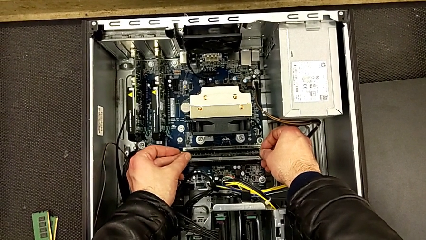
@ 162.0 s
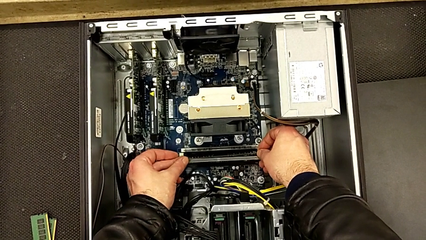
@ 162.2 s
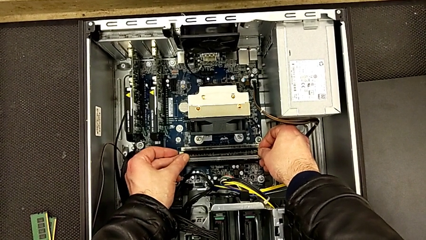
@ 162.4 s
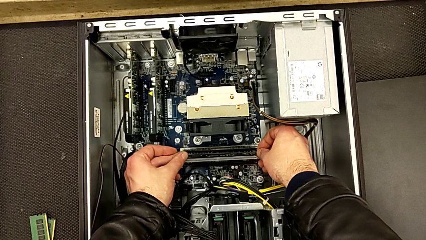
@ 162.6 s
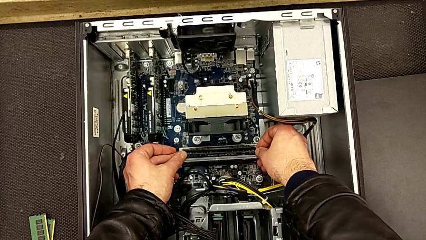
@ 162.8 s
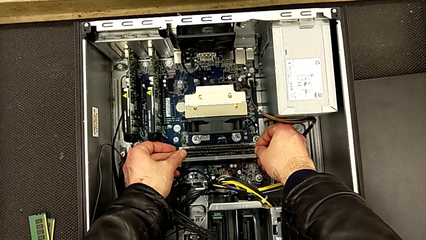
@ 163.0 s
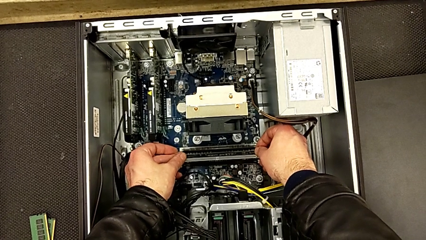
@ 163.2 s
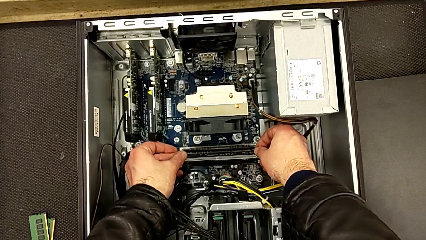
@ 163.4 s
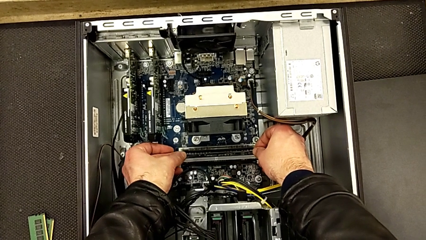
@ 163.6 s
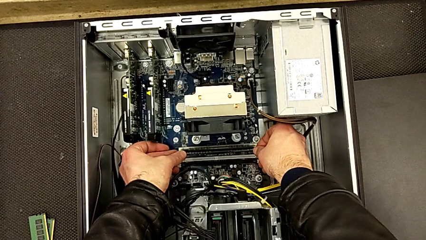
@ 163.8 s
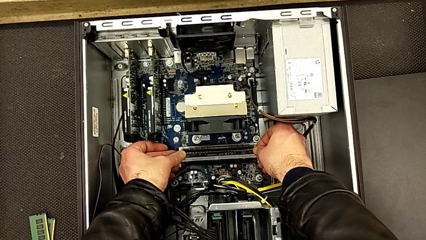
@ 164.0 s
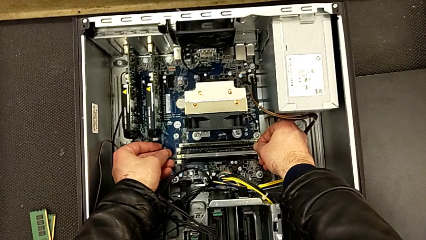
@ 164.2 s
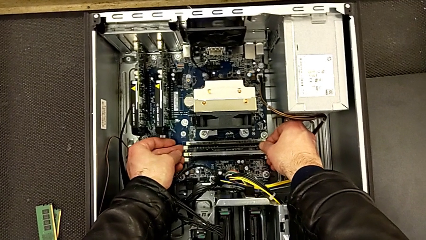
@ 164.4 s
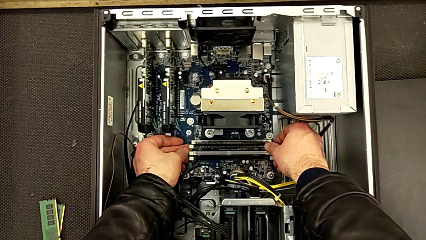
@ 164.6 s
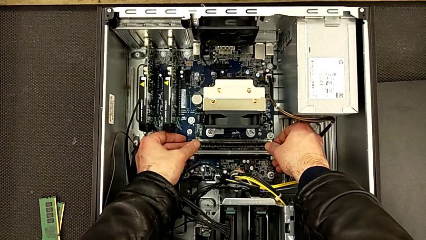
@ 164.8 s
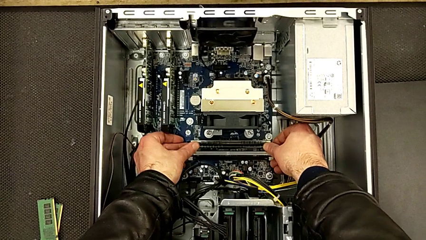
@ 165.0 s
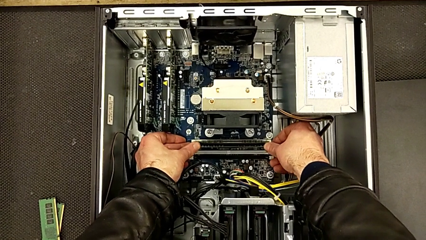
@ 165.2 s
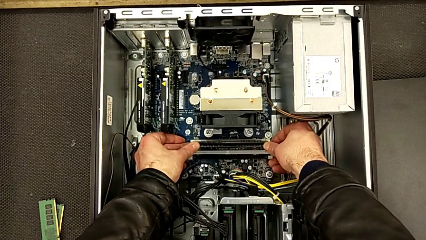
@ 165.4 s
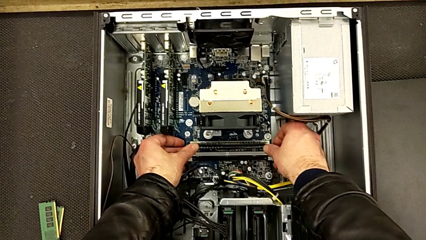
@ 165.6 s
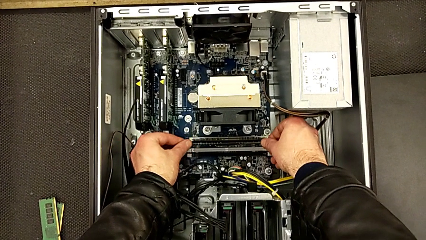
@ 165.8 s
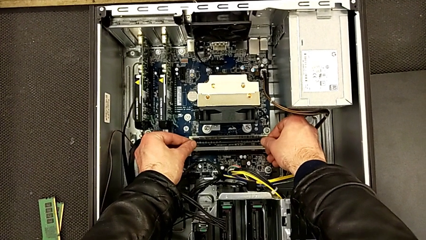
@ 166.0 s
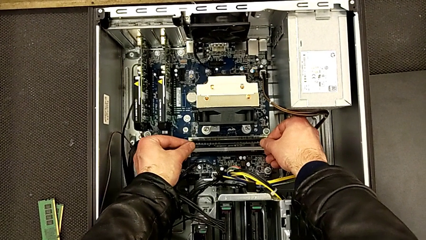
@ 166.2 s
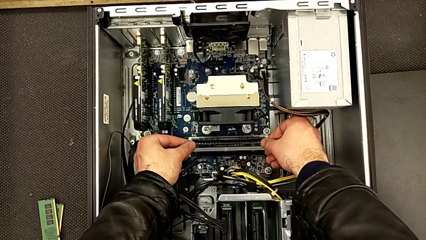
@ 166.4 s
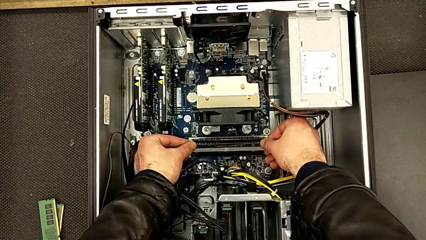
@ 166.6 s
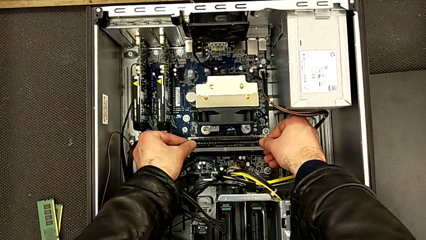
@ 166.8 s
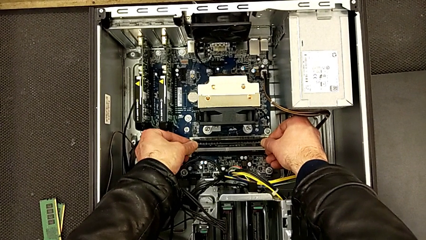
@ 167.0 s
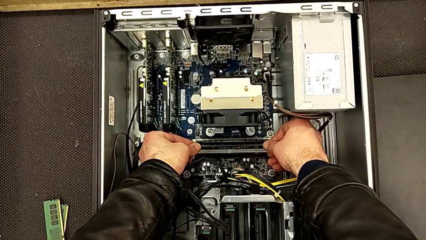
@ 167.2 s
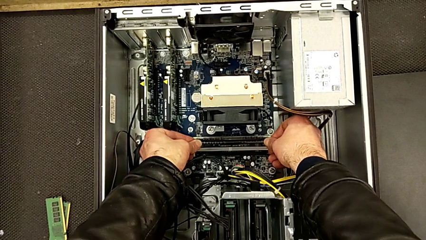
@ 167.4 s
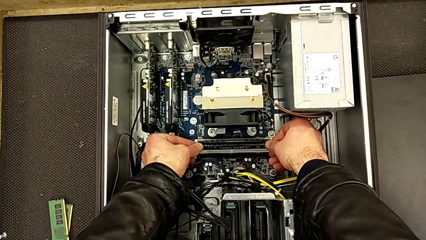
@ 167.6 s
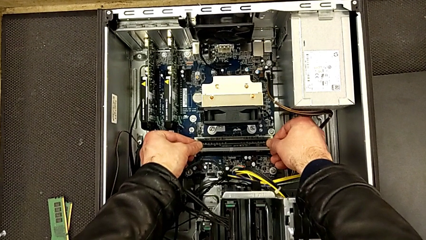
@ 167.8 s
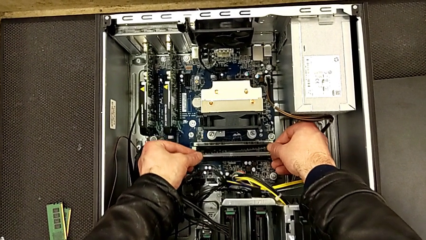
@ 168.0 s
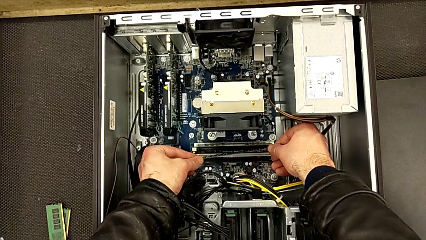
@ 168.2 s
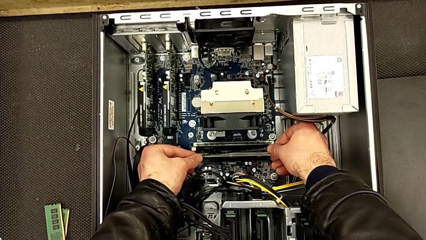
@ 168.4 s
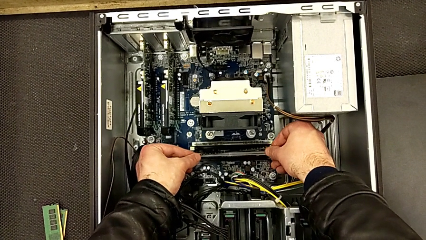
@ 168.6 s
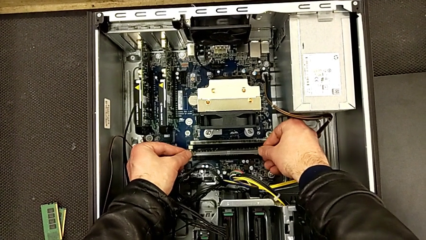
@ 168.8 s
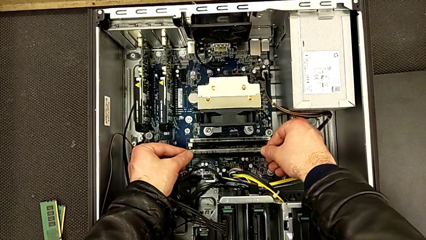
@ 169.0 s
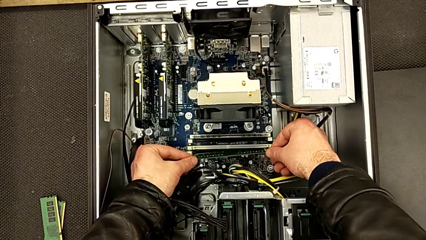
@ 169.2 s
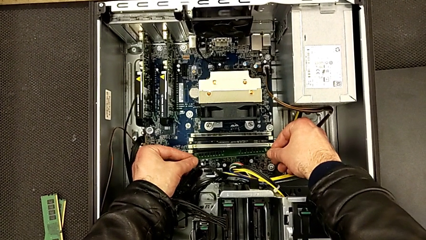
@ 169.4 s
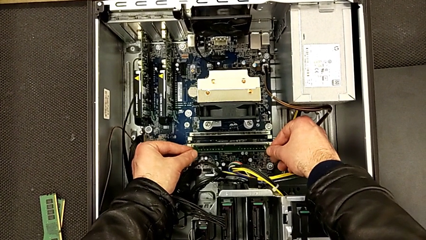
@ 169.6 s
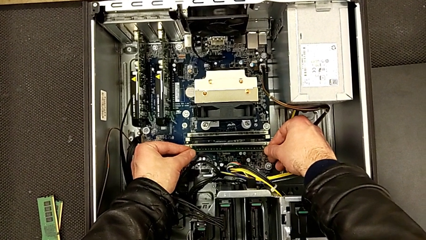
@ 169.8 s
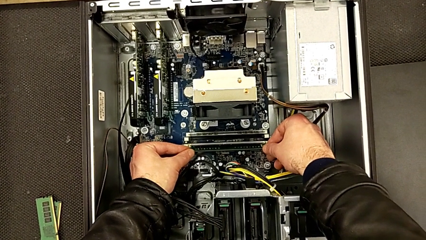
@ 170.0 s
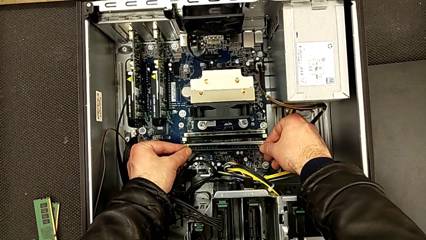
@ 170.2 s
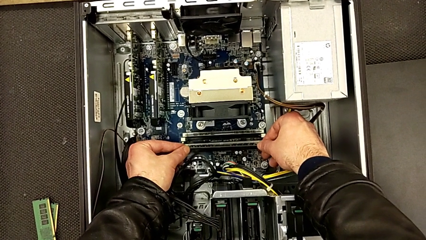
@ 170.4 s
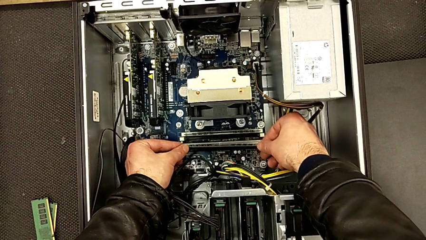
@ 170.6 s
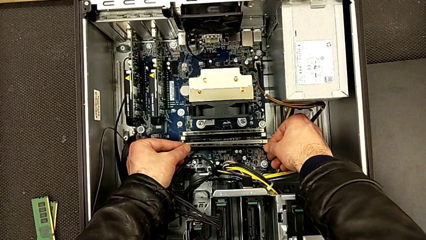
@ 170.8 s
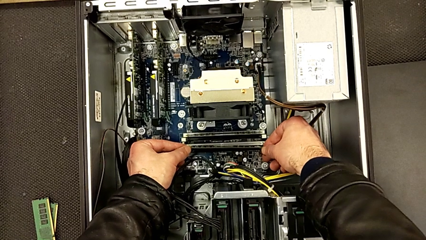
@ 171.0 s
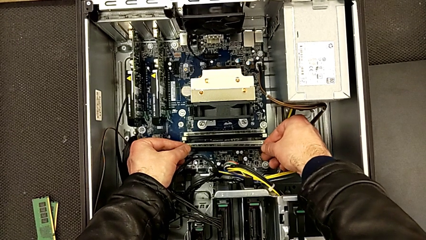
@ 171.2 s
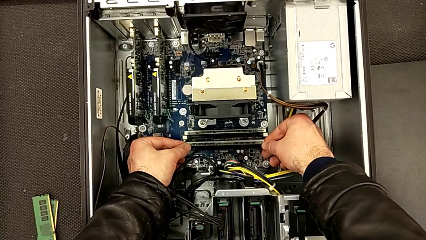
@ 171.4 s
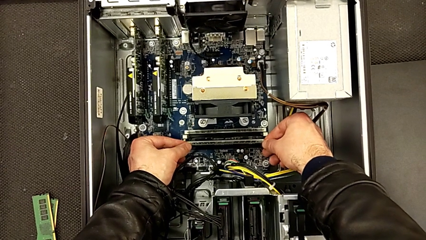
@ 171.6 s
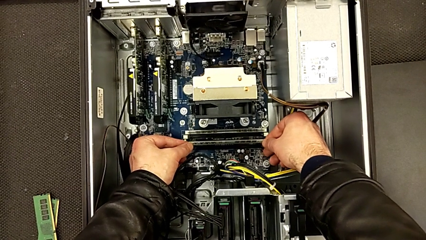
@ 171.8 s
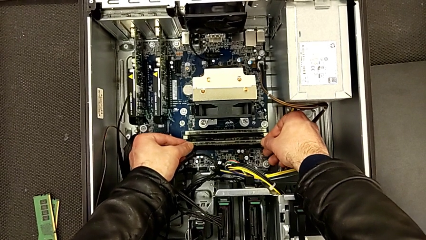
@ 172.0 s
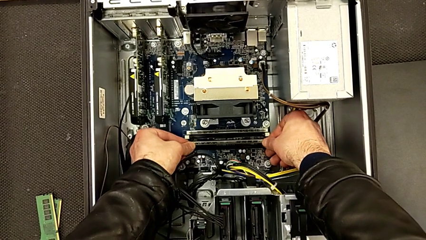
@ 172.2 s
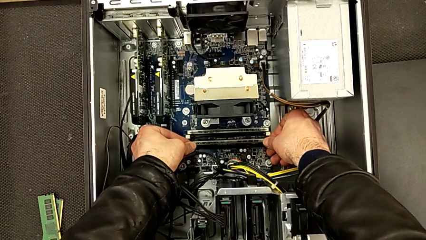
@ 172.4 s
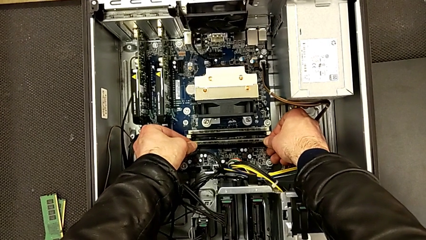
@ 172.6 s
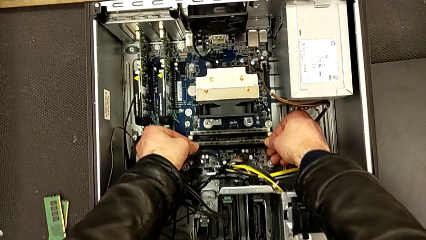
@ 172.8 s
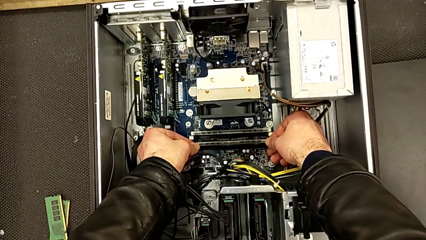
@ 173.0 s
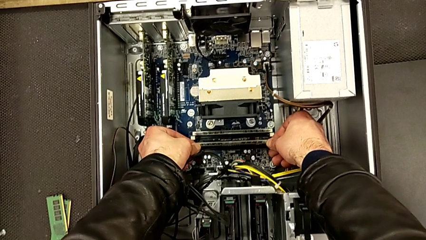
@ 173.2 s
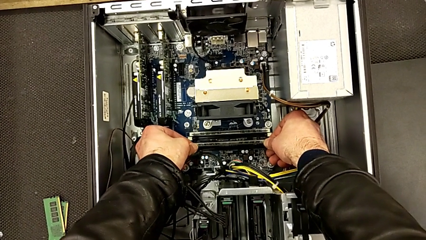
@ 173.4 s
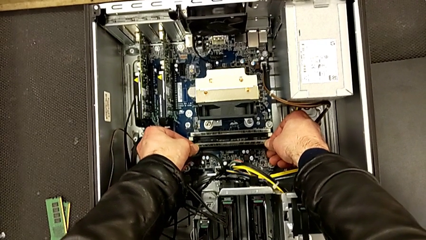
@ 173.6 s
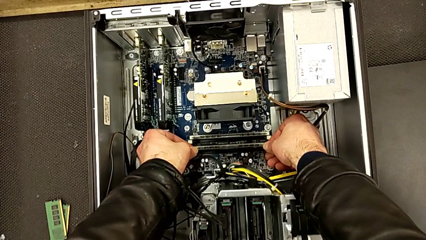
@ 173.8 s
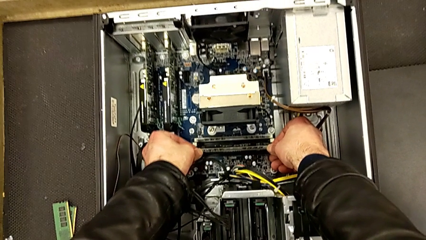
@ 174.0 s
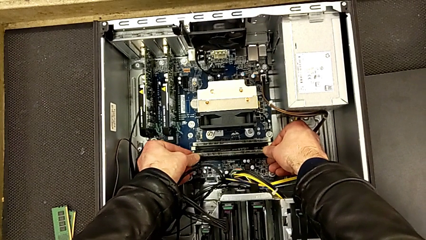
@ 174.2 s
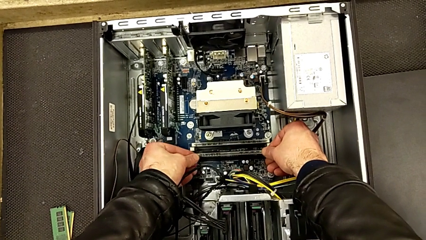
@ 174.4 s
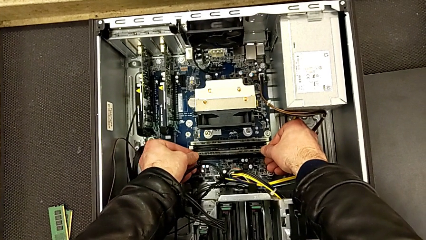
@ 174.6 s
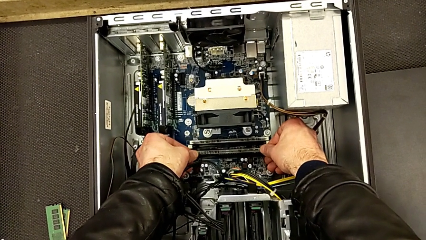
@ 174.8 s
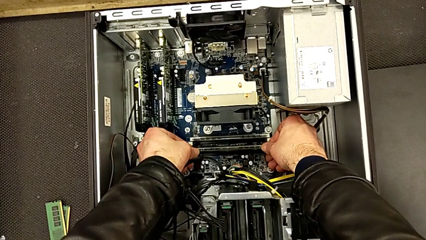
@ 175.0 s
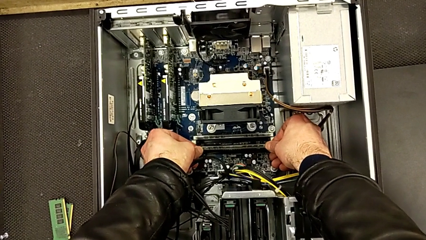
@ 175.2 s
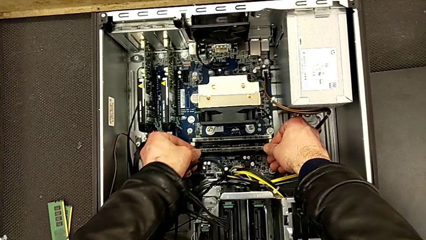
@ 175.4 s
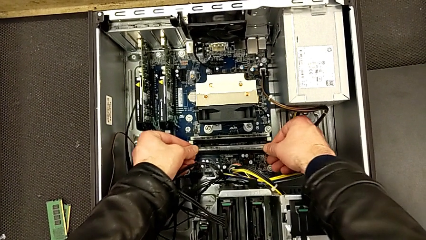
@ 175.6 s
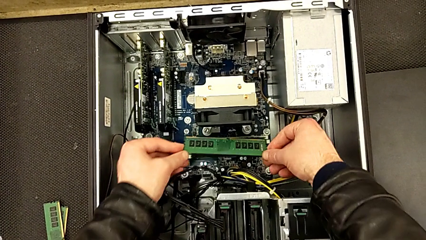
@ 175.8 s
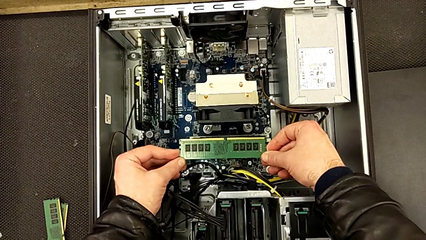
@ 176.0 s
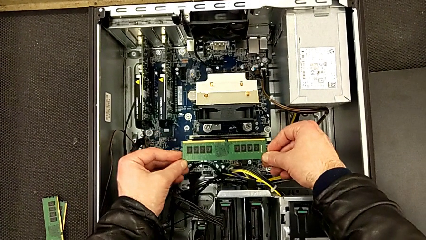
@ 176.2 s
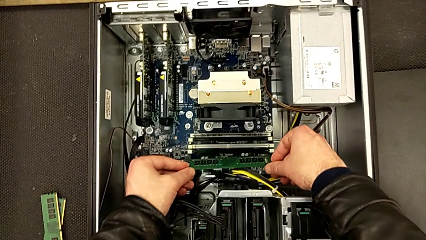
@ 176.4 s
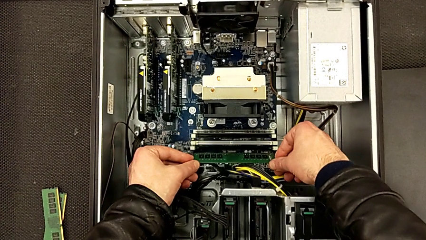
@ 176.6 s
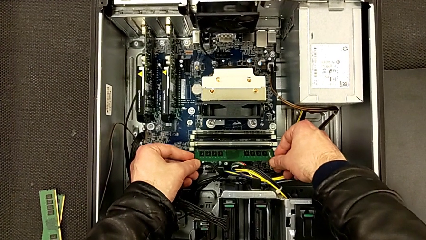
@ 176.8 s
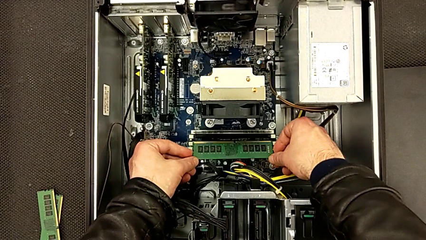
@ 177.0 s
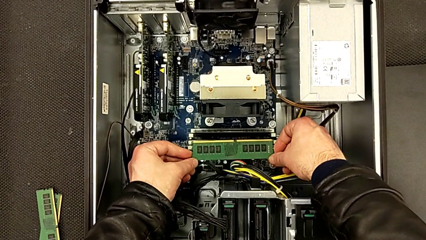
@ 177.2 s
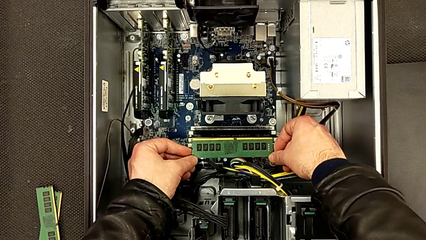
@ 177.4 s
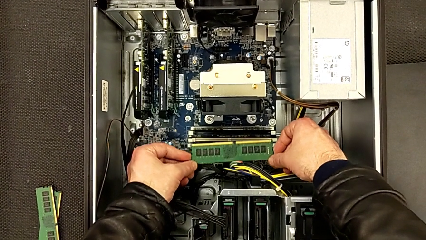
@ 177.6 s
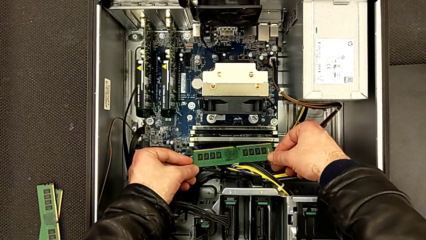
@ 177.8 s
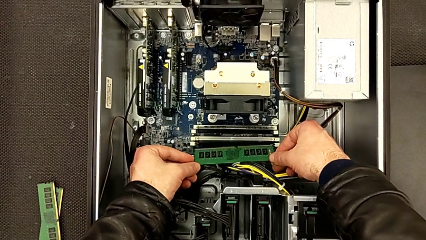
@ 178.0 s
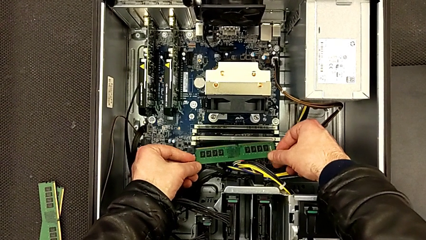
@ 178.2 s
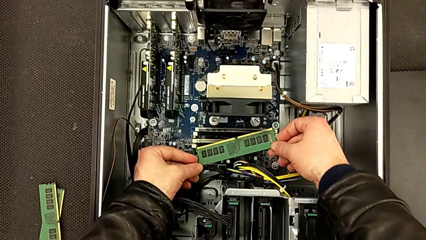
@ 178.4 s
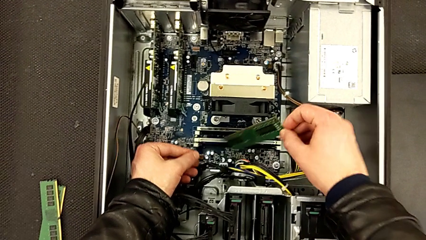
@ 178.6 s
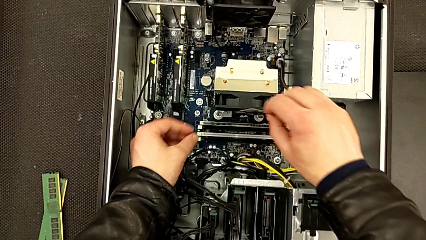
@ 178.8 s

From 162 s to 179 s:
The camera wearer is inserting the second RAM stick into the computer tower. They keep wrongly aligning the second RAM the wrong way and inspect the RAM.
